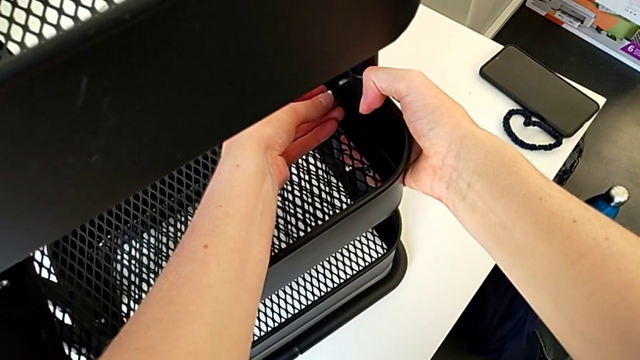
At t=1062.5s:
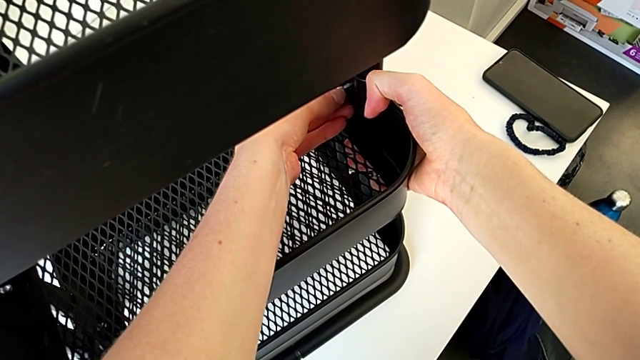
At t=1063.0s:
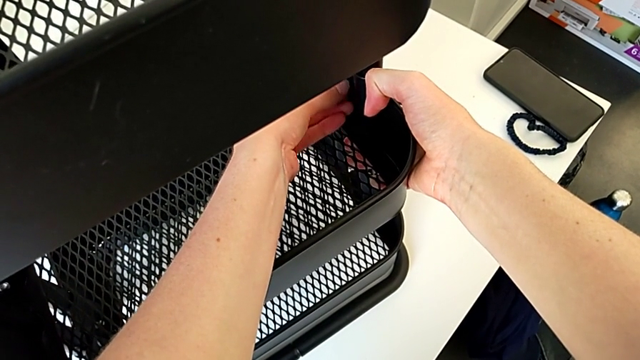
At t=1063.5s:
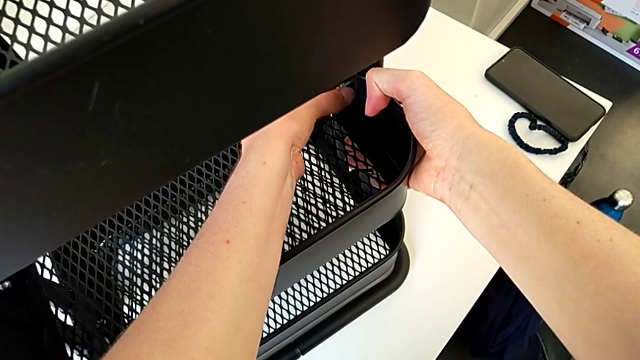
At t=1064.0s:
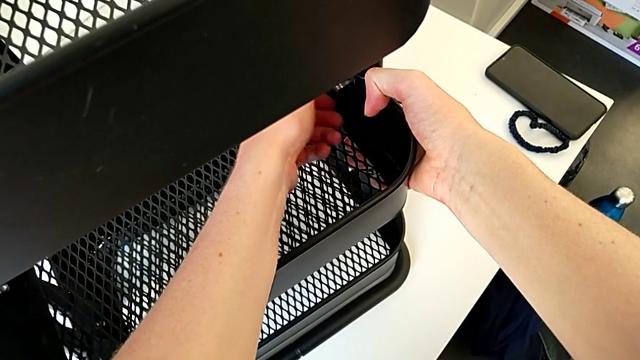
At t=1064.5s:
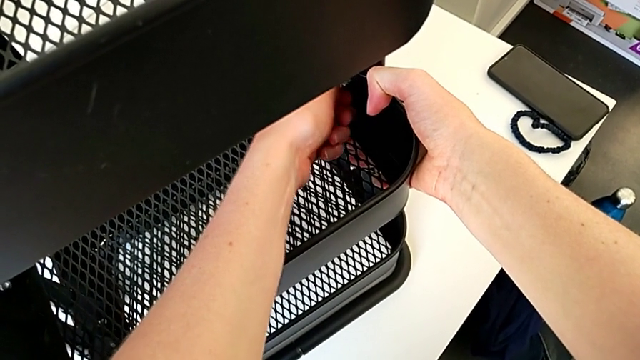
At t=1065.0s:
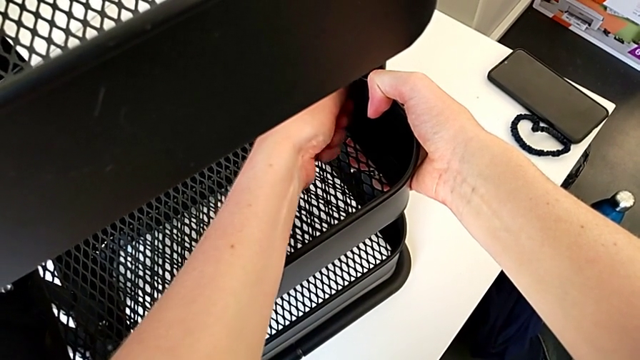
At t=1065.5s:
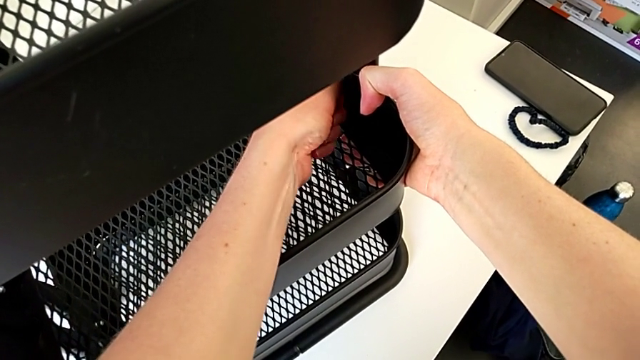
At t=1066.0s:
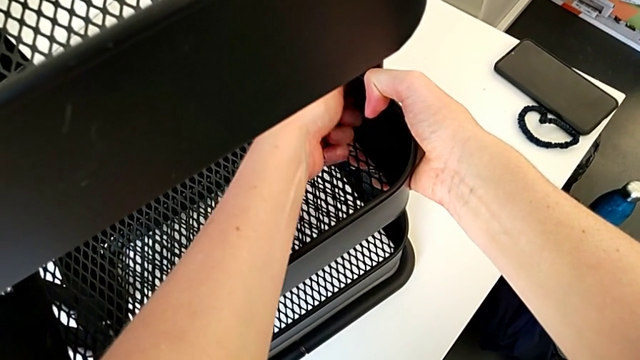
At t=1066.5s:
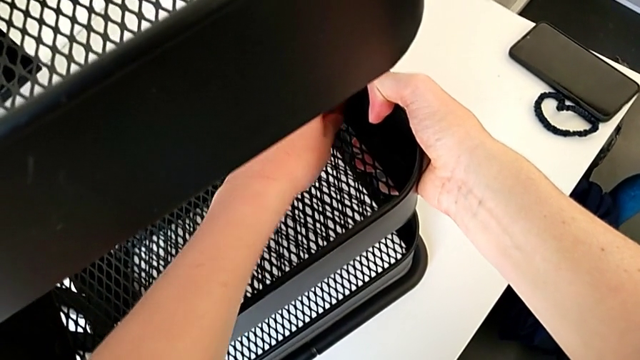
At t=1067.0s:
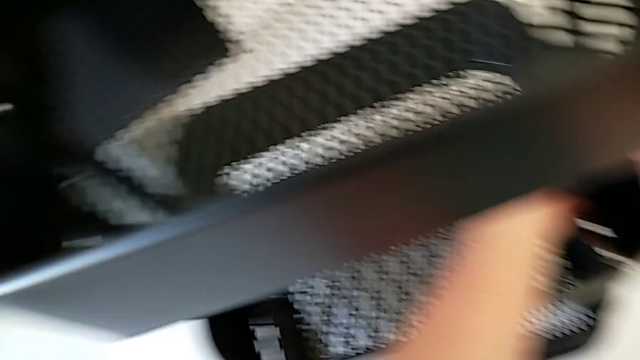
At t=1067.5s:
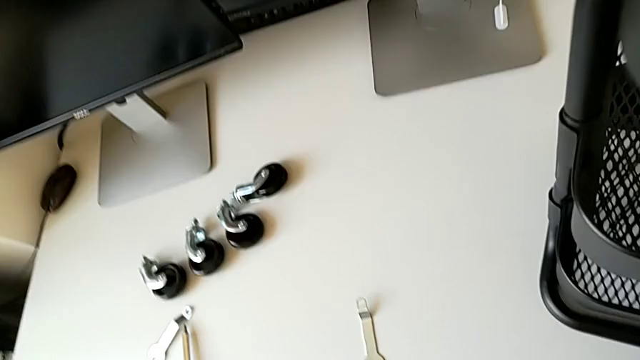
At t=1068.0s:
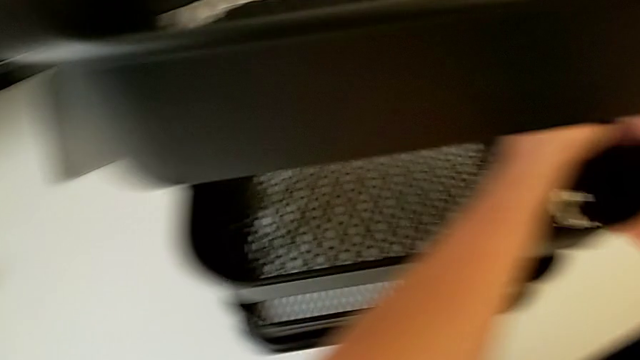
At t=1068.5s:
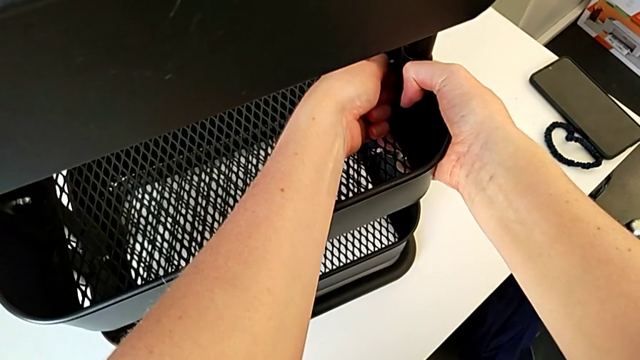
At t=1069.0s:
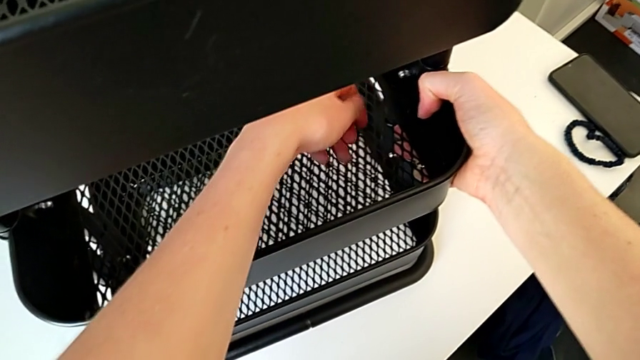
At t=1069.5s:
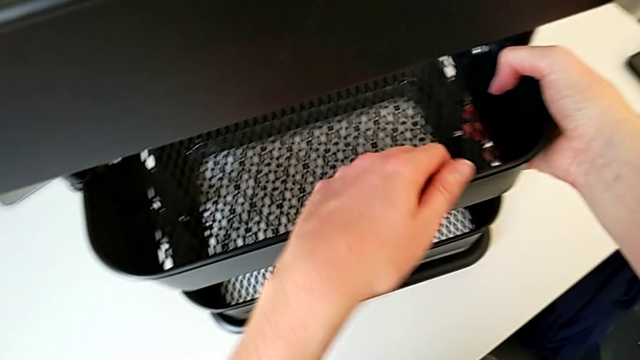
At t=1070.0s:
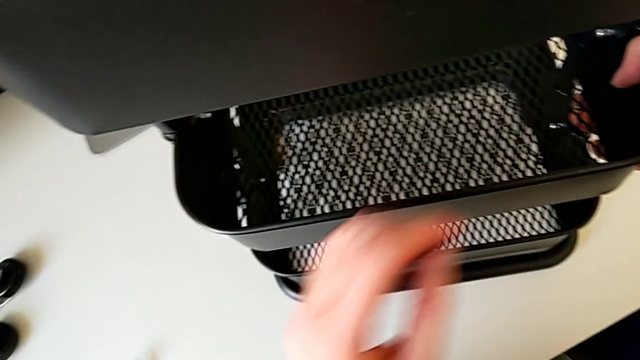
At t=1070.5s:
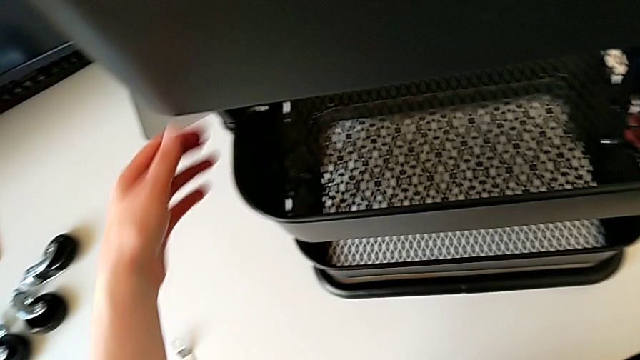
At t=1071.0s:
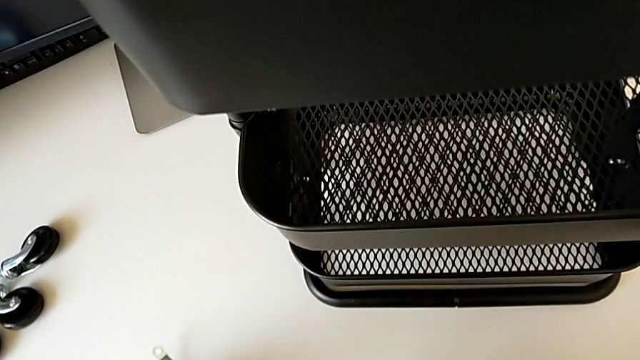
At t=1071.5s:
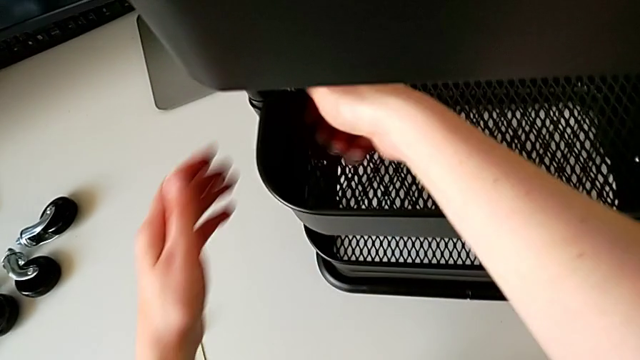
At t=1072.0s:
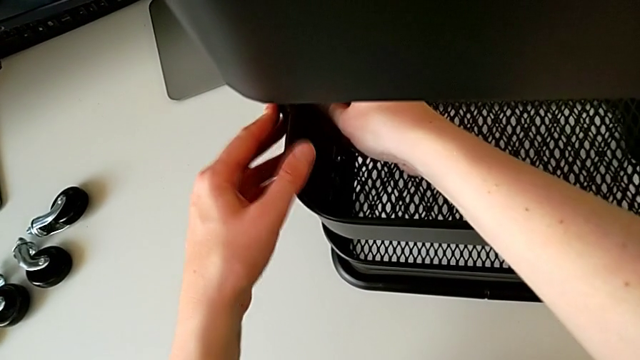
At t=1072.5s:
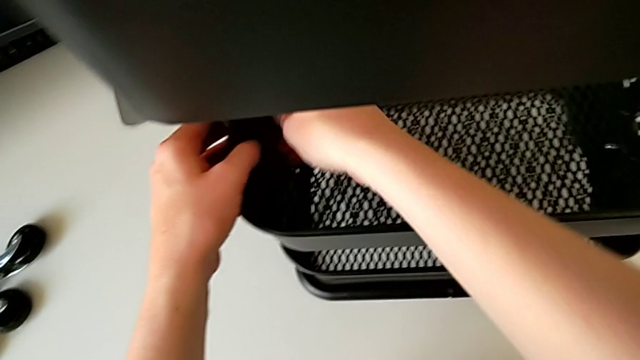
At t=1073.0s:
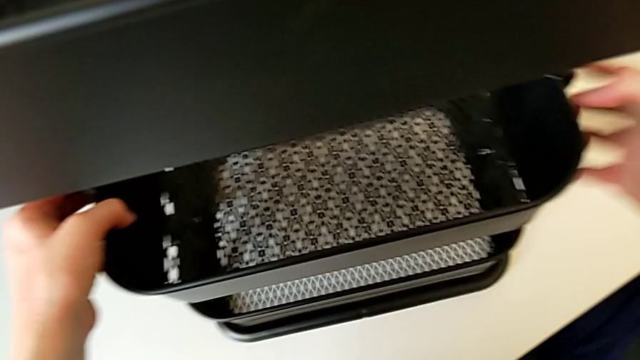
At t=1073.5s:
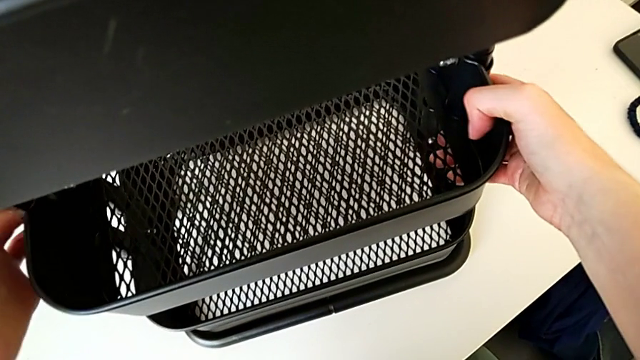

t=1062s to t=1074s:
The camera wearer is screwing the third bracket into place. They screw the hexagon cap nut, hold the utility cart, grab the hexagonal wrench, screw the hexagon cap nut and grab the grid tray.

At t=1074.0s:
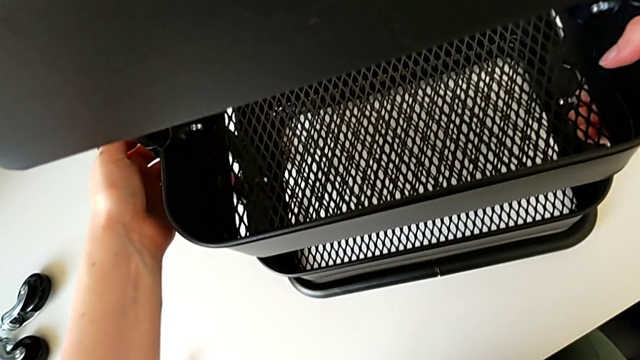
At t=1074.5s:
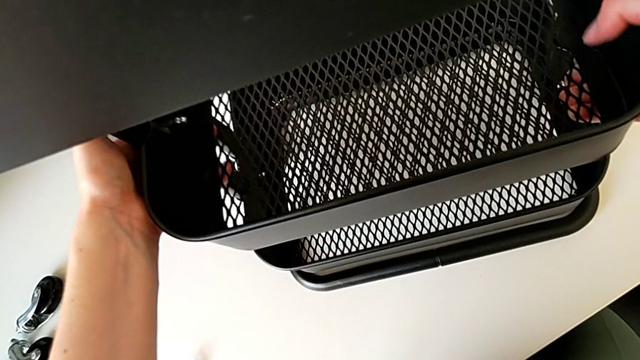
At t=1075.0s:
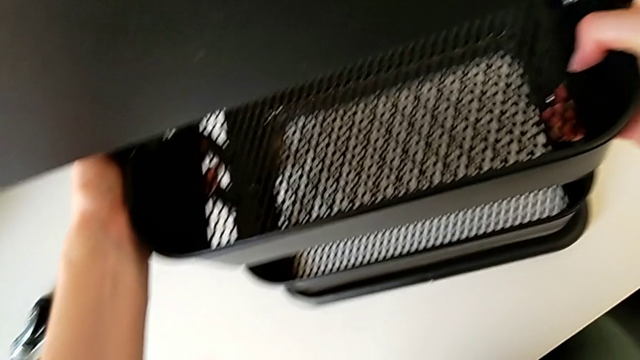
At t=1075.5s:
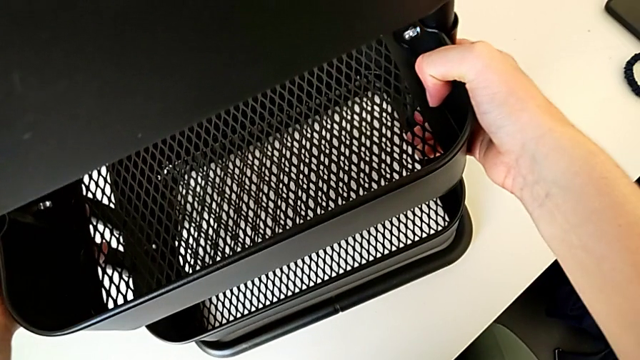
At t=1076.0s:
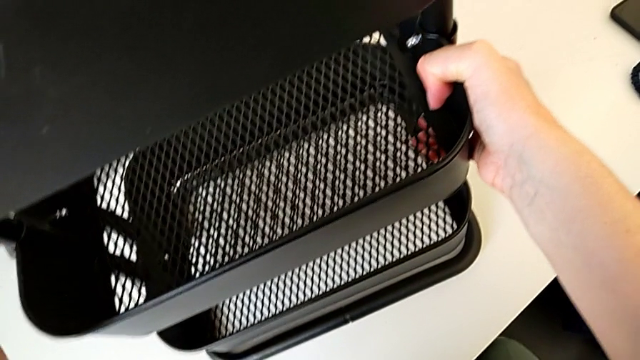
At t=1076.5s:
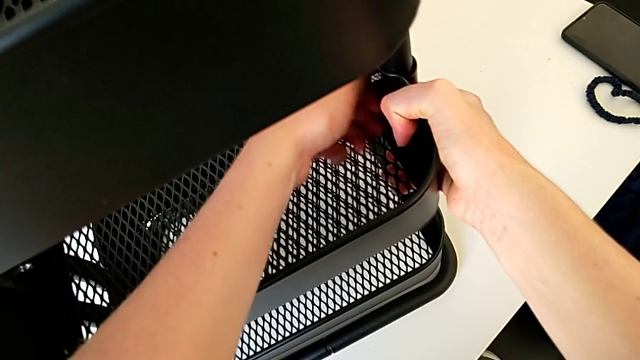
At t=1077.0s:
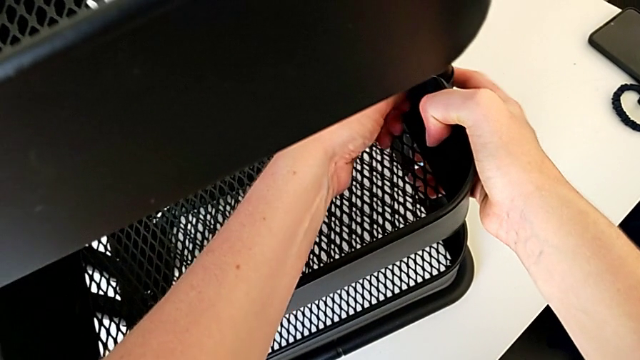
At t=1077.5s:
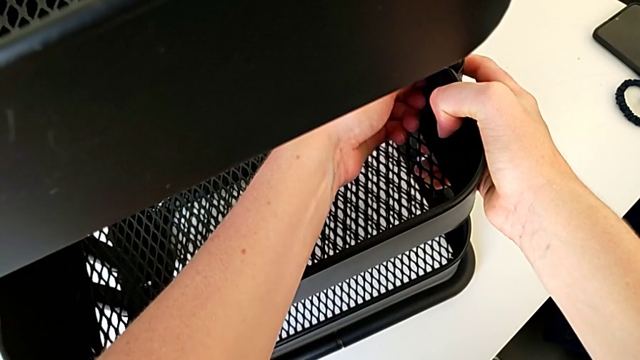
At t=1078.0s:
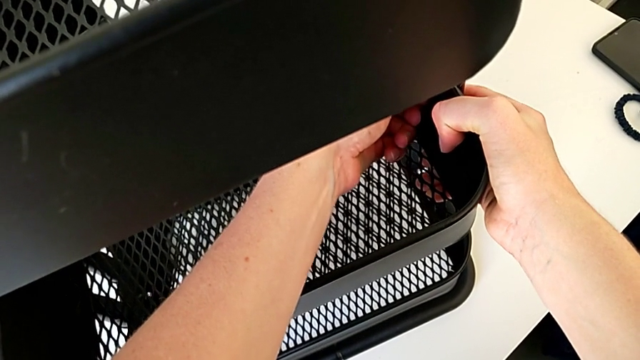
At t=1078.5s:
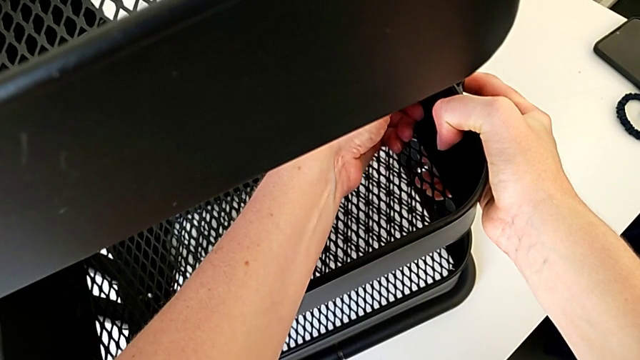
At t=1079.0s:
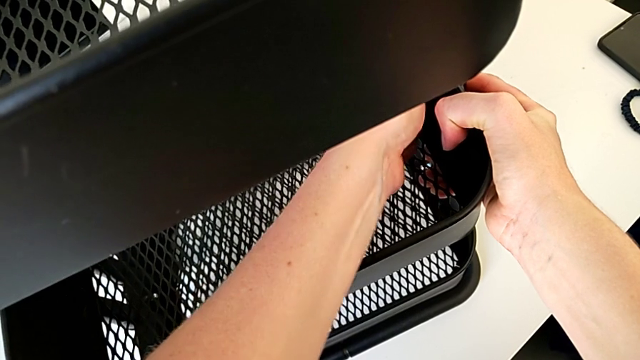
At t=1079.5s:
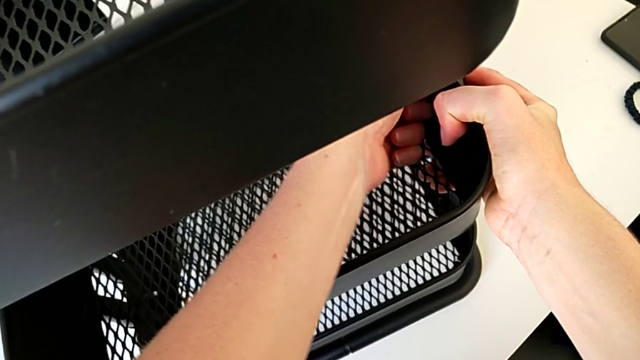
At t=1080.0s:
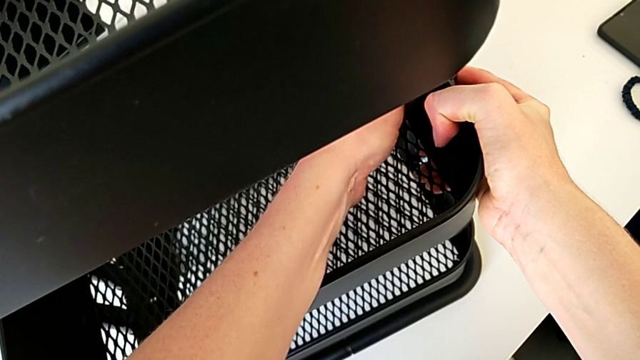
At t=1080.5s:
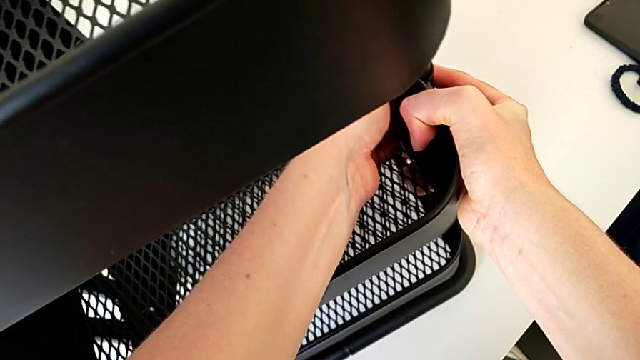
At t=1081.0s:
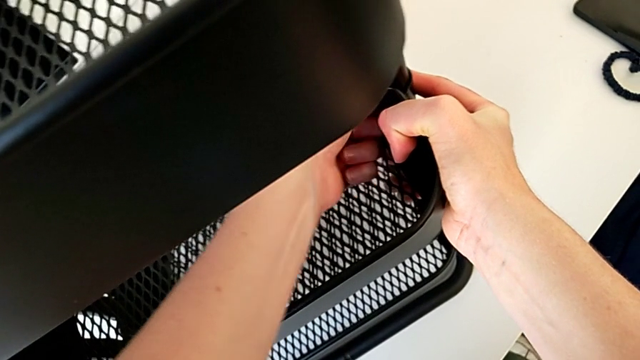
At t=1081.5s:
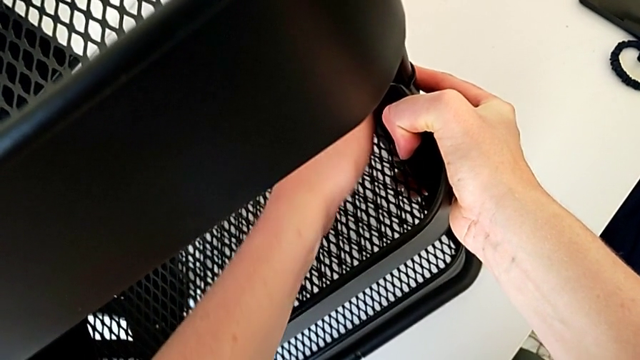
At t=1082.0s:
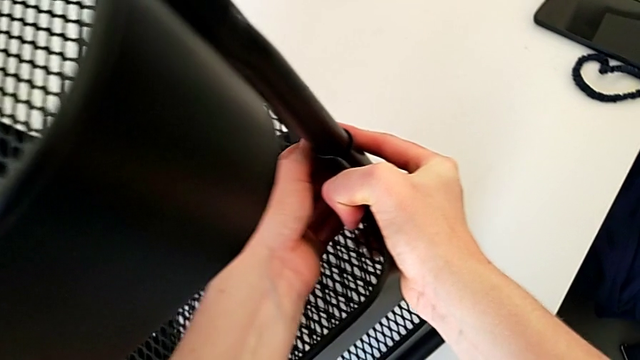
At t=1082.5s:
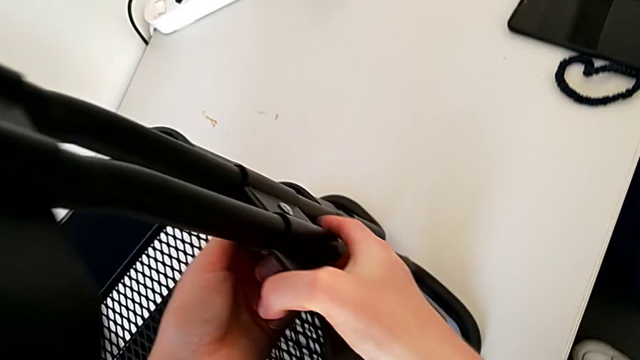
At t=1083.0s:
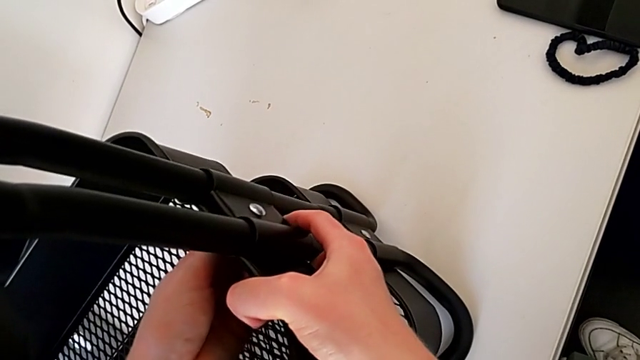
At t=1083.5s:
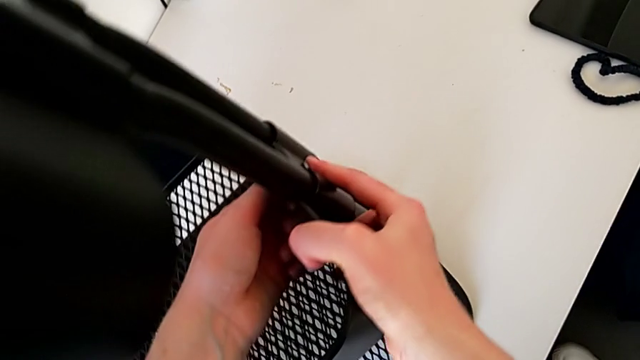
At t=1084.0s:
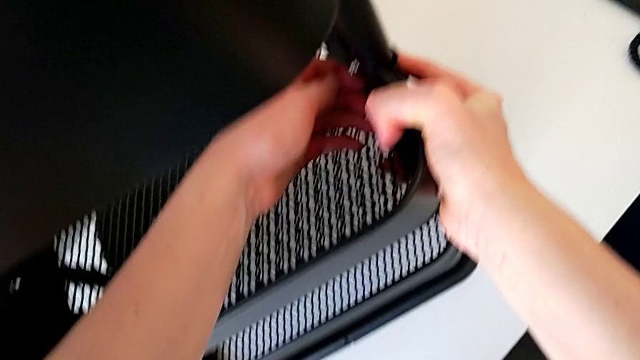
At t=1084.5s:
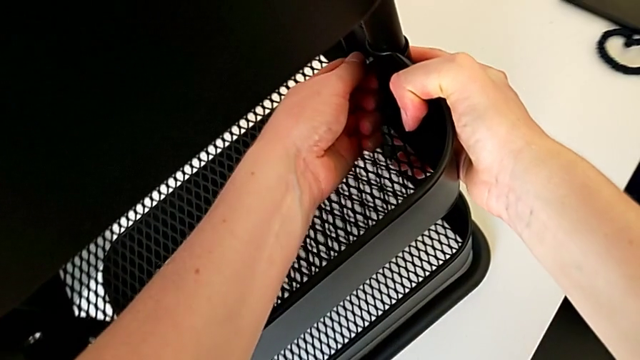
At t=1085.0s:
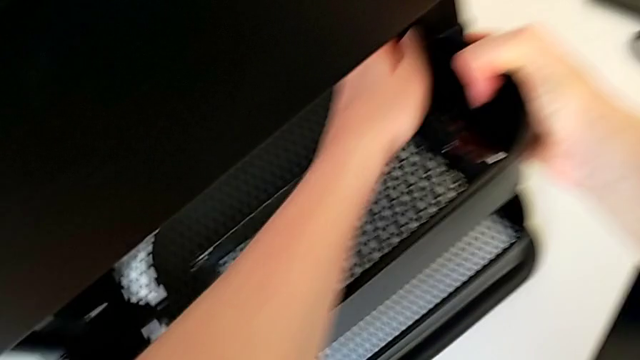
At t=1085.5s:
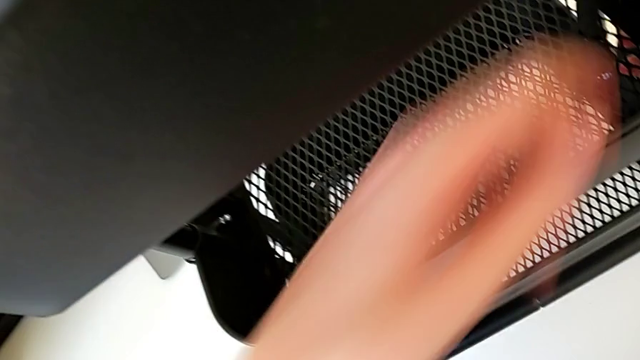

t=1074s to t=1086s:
The camera wearer is screwing the third bracket into place. They align the grid tray and screw the hexagon cap nut.
